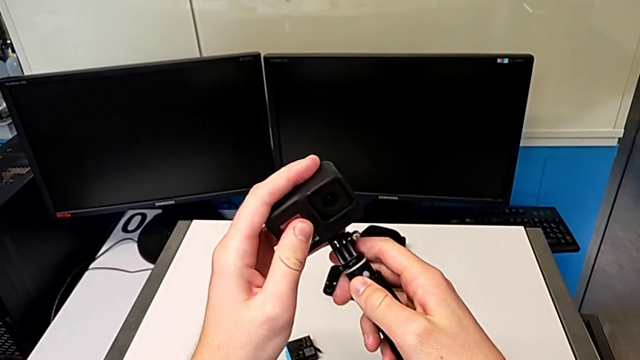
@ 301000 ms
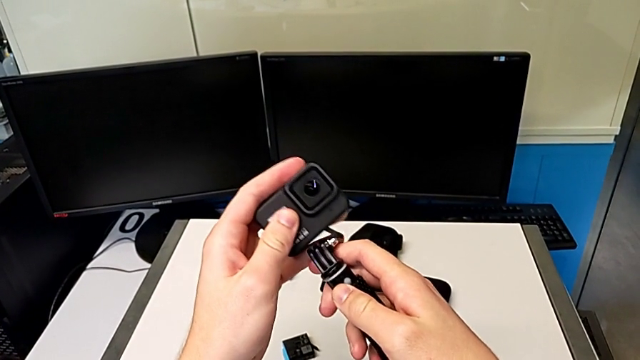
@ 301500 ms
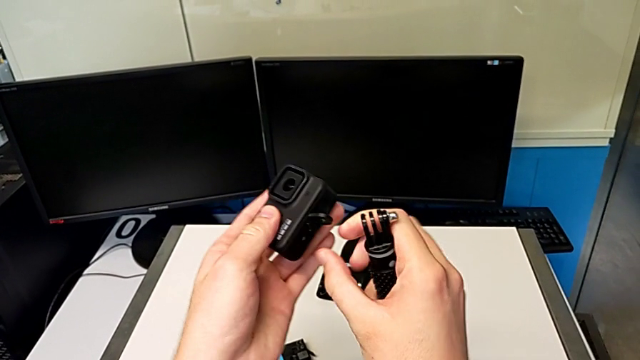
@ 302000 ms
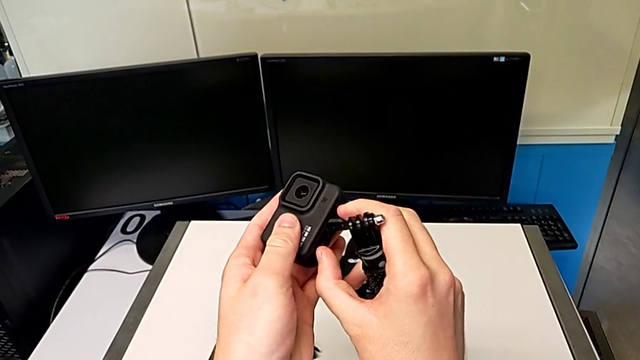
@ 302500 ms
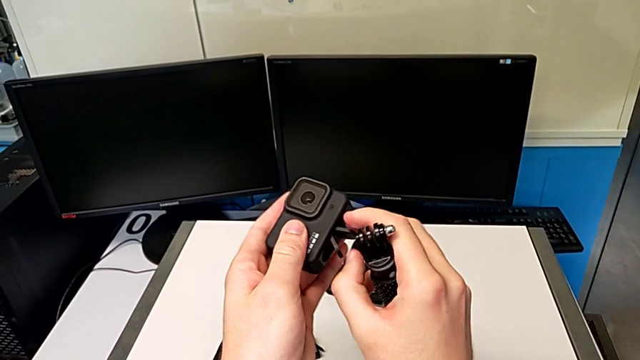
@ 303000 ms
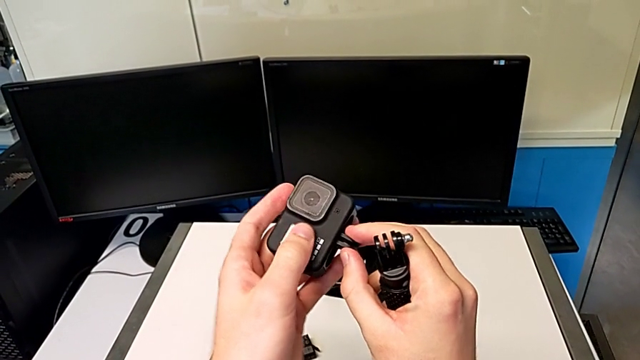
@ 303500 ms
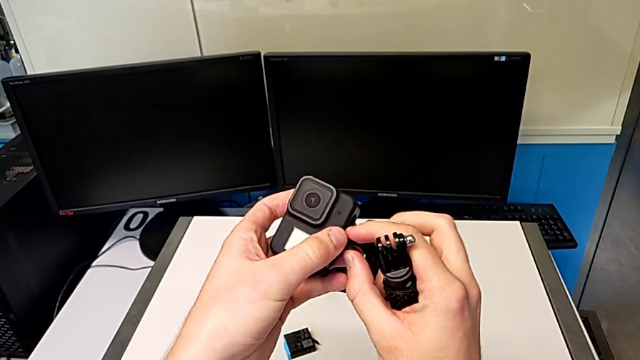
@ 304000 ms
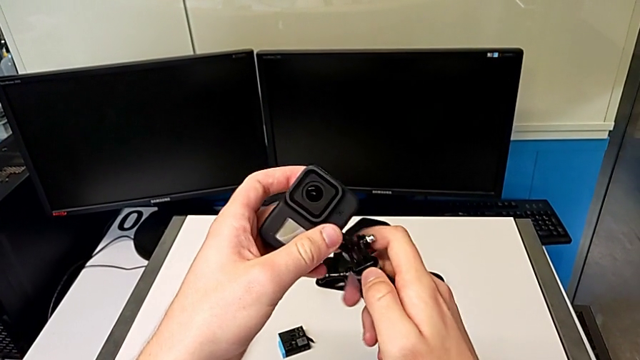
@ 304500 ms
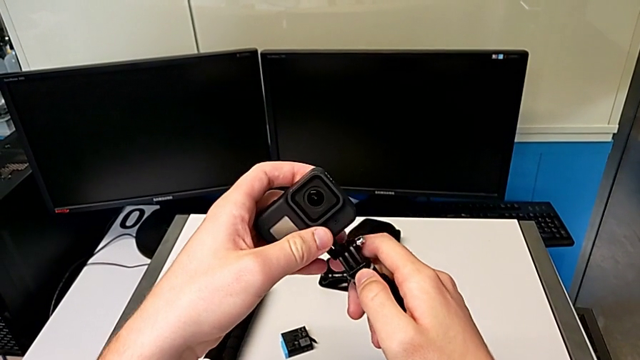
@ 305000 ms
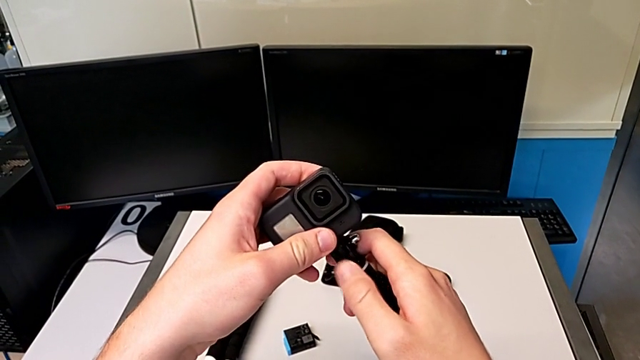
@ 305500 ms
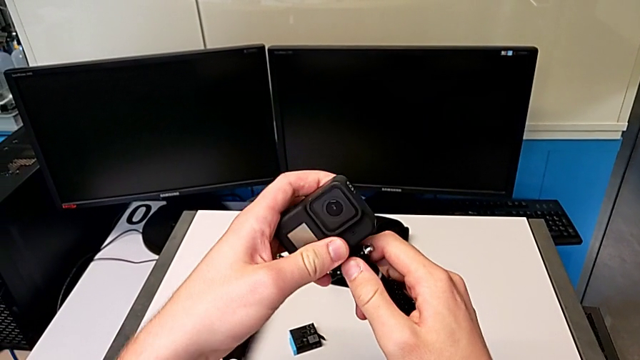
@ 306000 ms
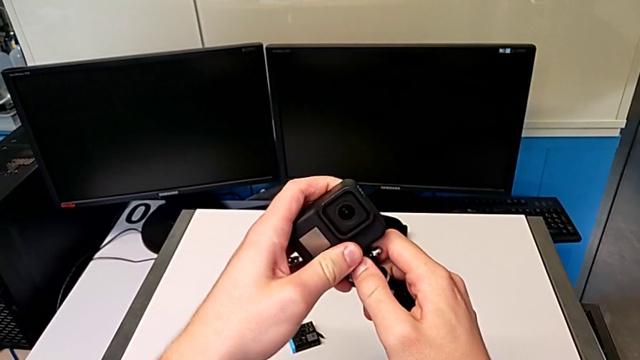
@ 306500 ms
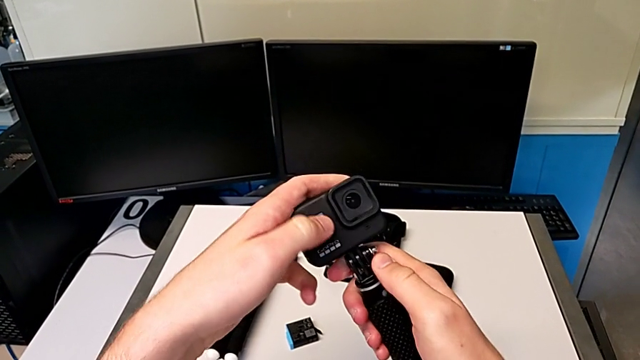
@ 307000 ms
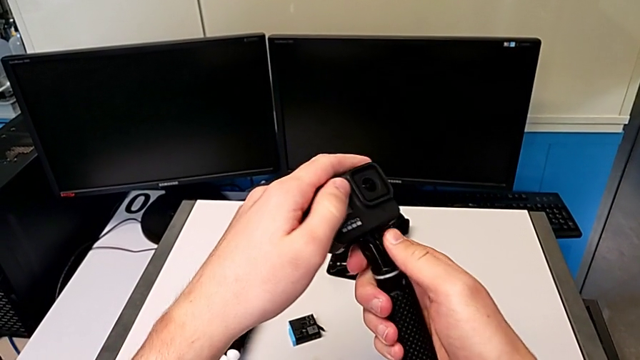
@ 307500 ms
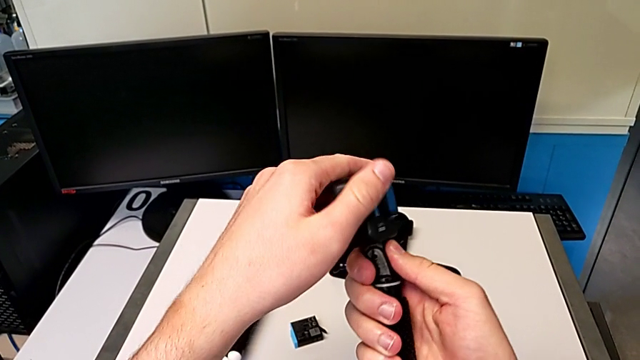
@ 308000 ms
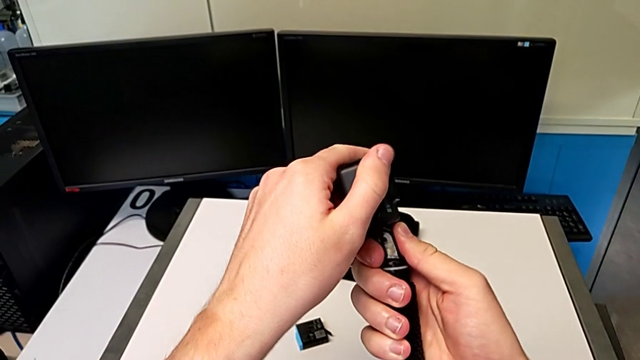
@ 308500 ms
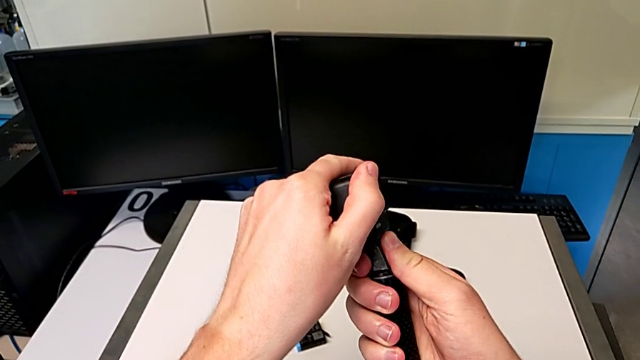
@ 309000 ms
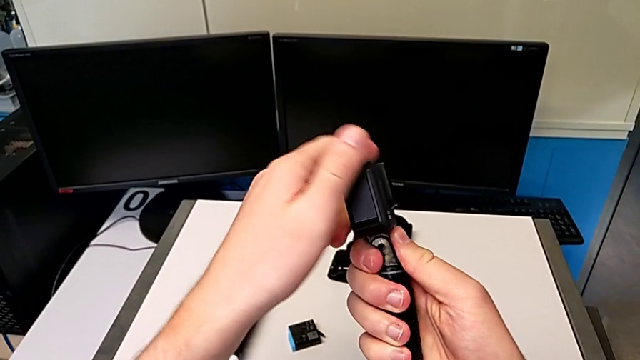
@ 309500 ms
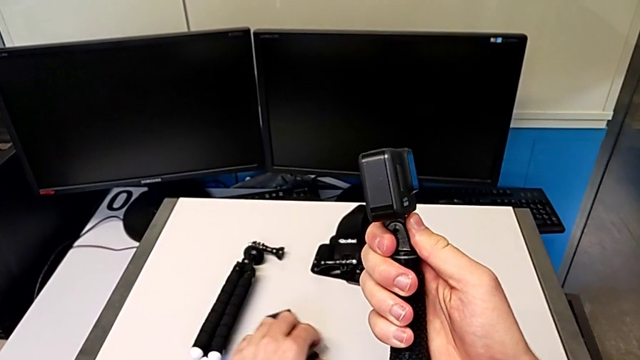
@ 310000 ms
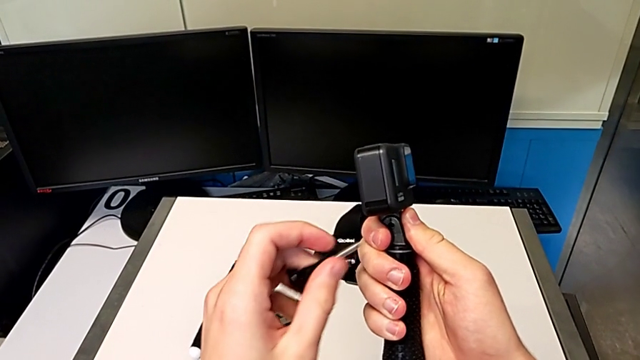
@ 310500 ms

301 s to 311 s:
The camera wearer is exchanging the tripod for a handheld grip. They align the handheld grip, insert the GoPro, push it and grab the screw.

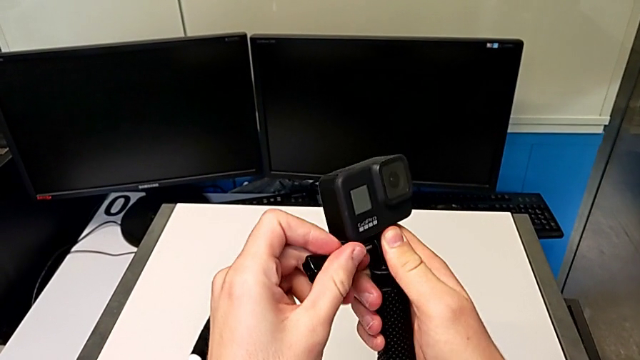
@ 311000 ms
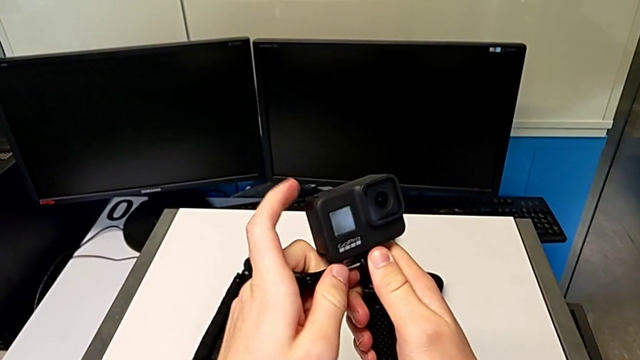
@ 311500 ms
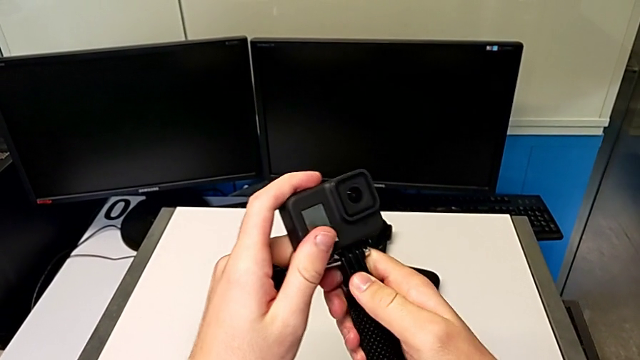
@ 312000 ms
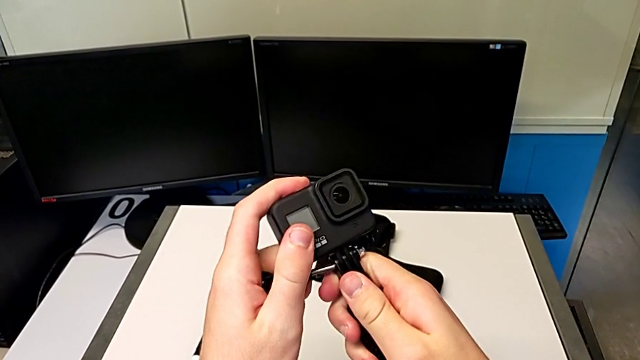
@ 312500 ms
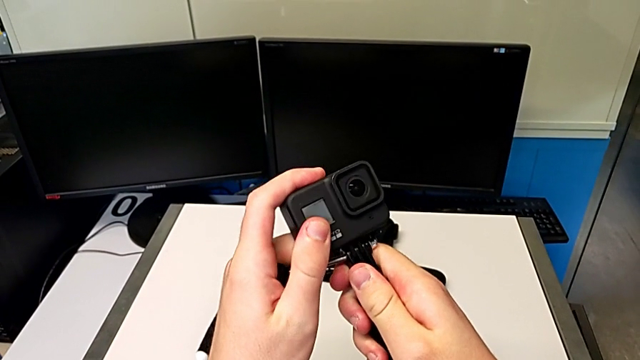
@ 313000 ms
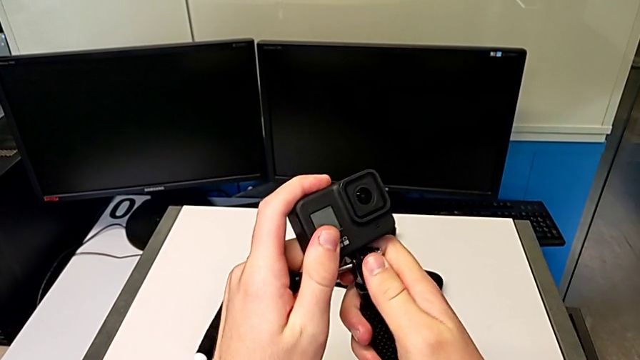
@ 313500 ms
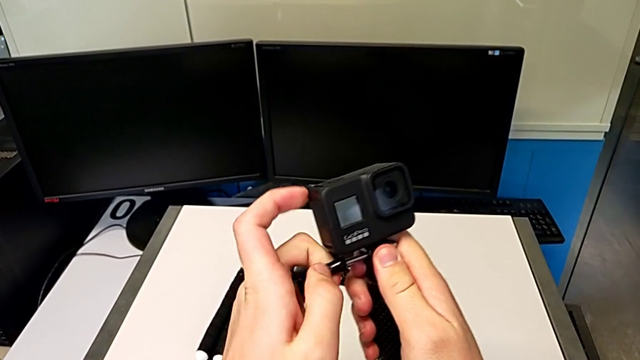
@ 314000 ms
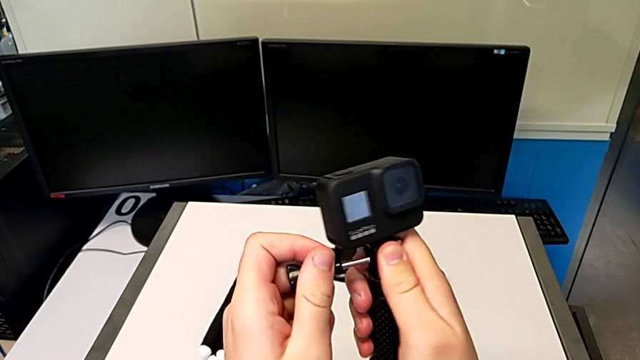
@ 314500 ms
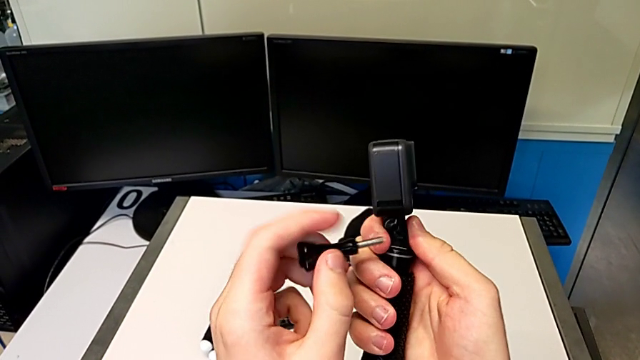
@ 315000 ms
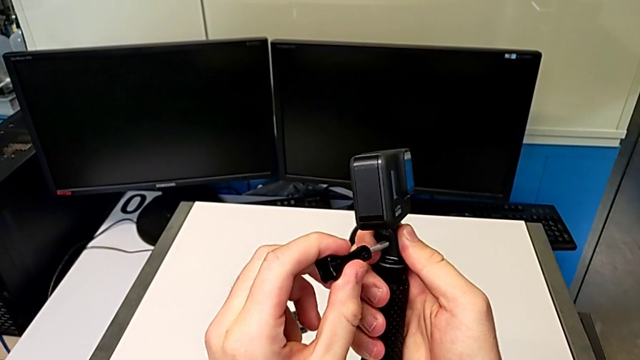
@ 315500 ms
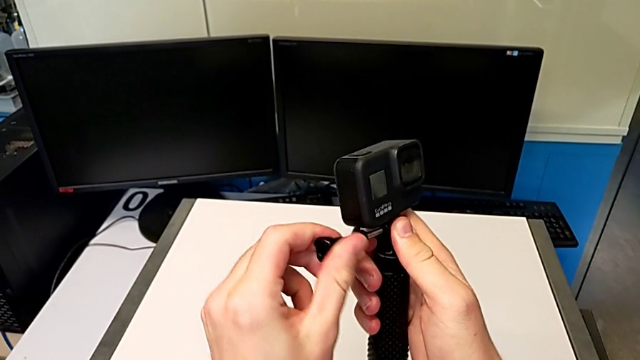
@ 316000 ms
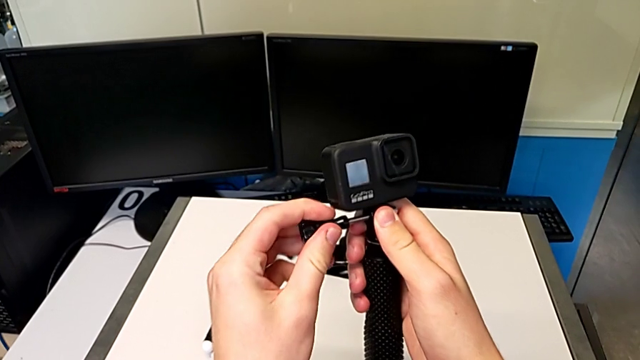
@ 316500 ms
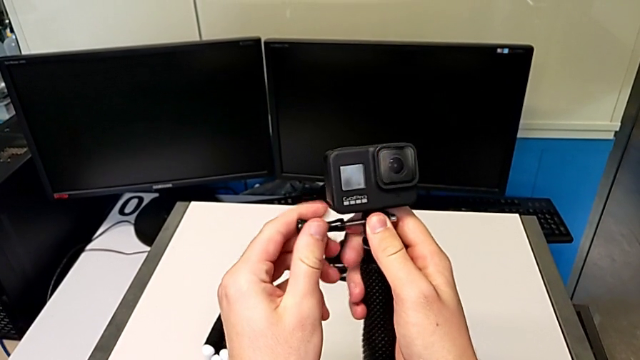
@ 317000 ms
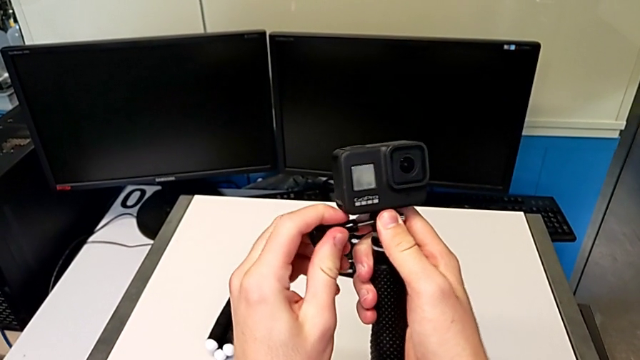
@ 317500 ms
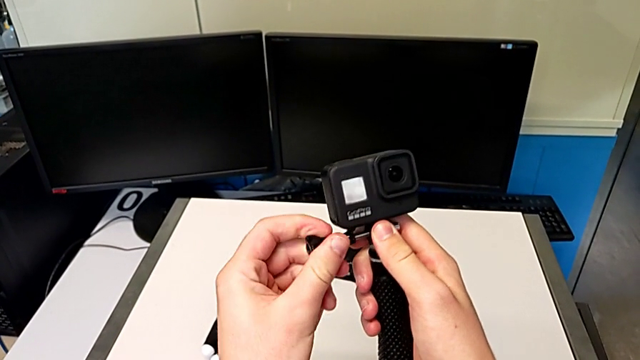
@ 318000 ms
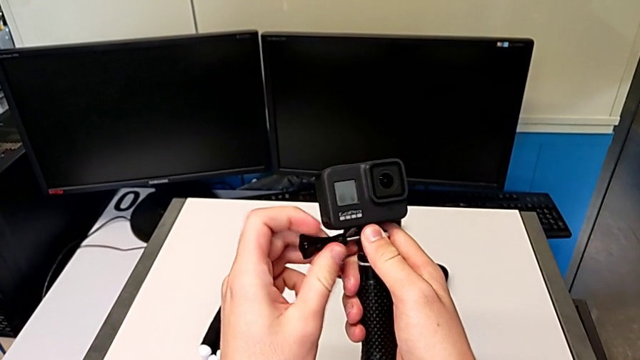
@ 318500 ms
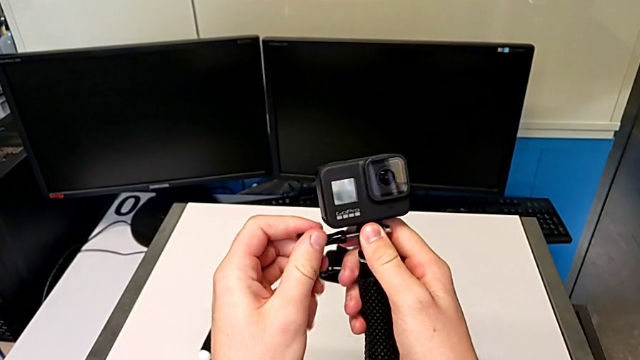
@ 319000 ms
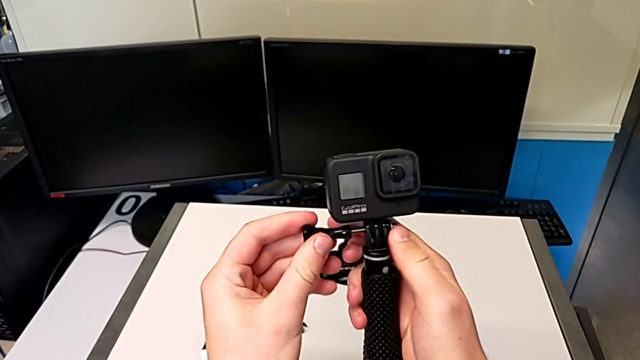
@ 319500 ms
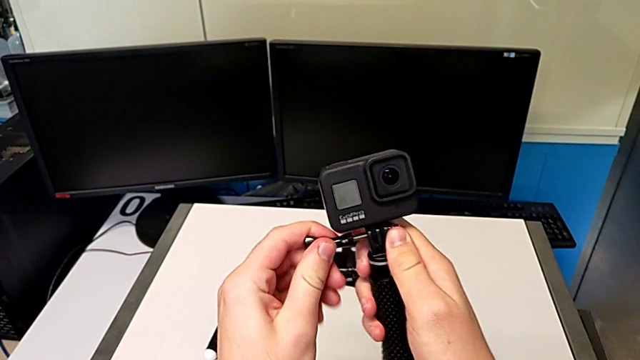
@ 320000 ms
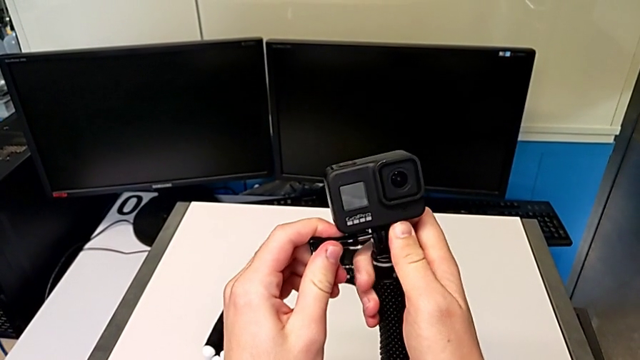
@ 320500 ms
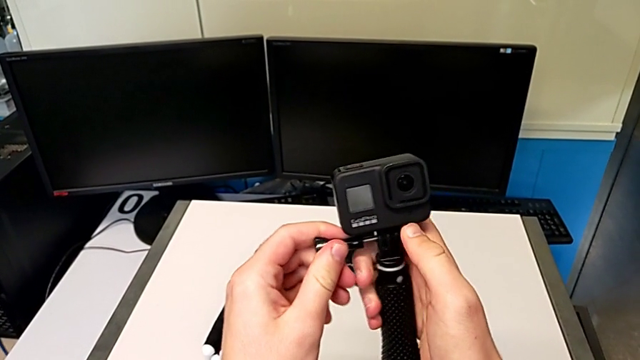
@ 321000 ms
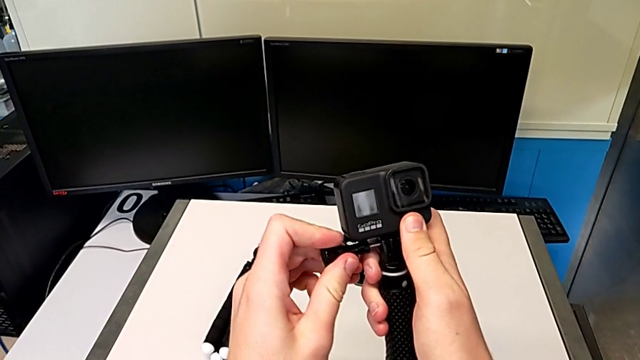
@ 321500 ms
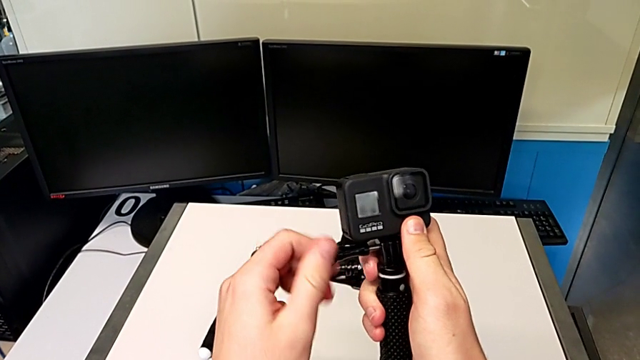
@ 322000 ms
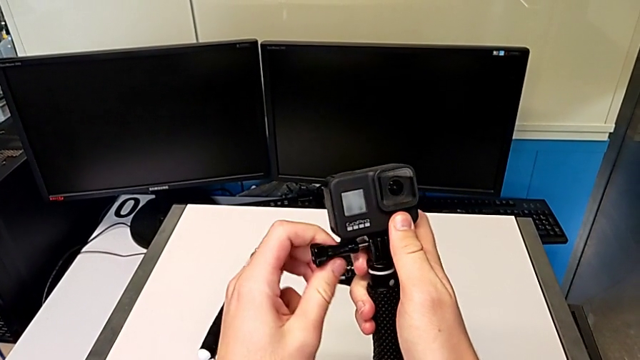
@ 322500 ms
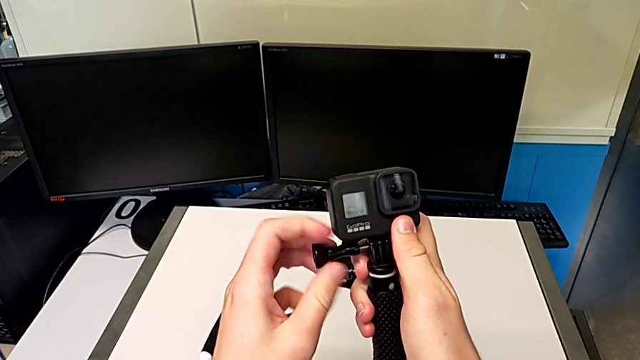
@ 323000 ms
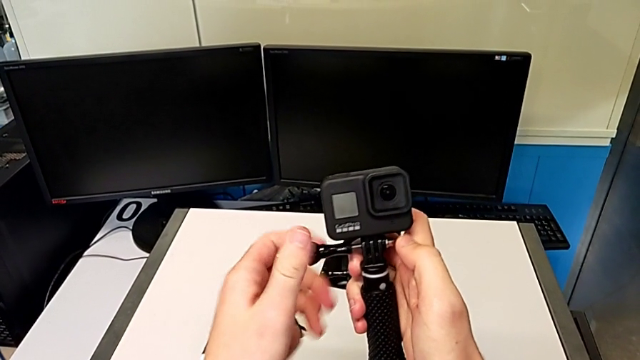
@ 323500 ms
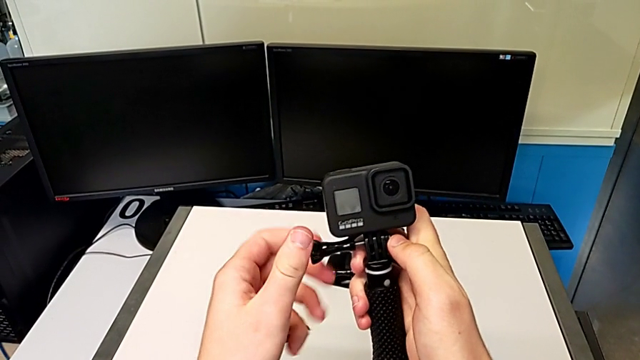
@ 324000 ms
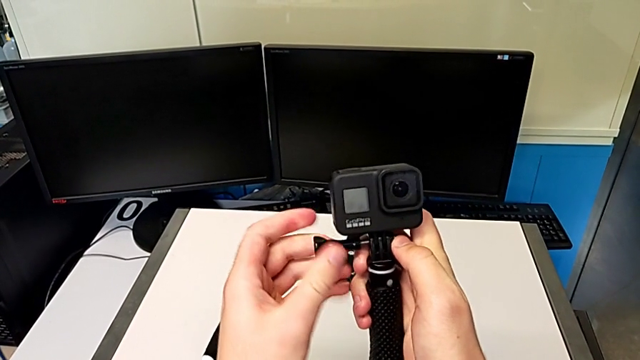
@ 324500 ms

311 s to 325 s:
The camera wearer is exchanging the tripod for a handheld grip. They wrongly insert the screw before aligning it correctly, withdraw it, insert it and begin to screw it.
